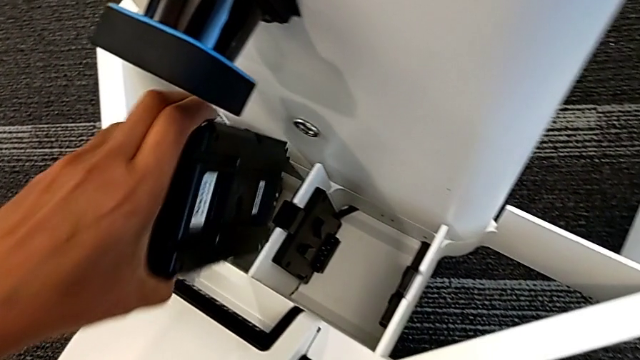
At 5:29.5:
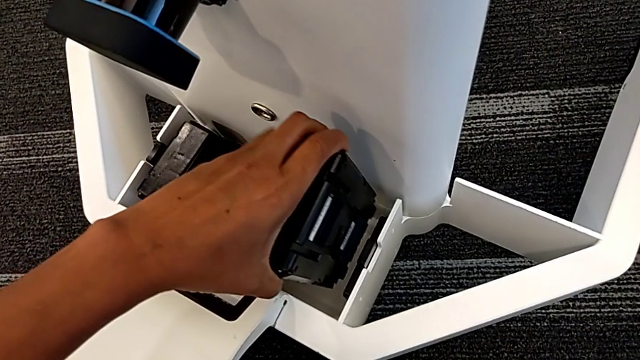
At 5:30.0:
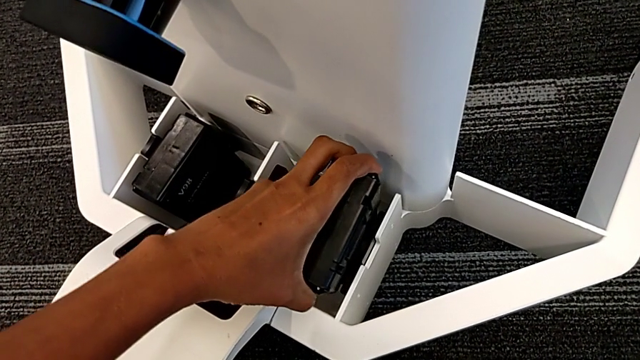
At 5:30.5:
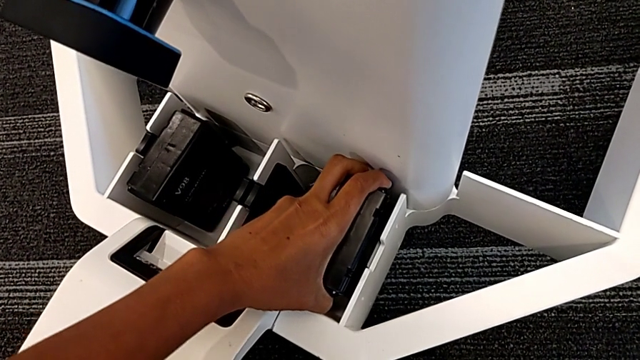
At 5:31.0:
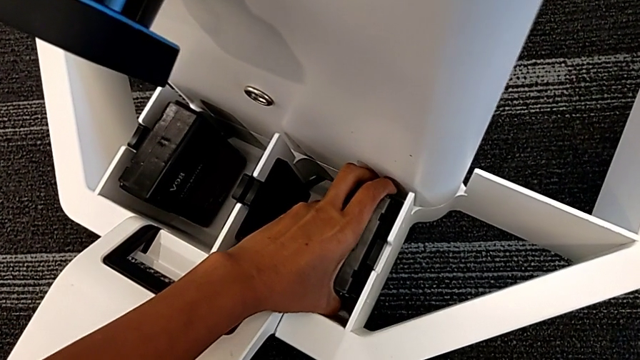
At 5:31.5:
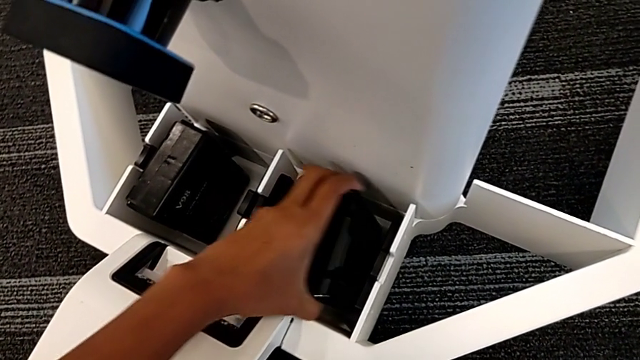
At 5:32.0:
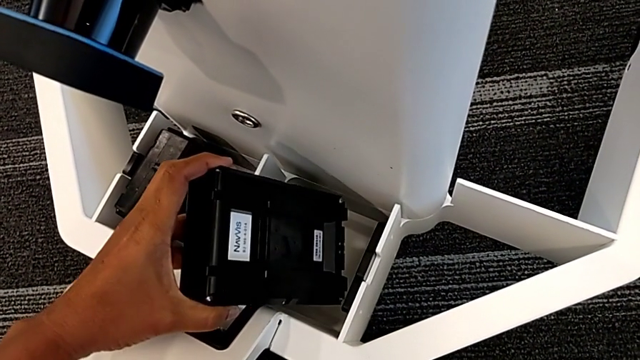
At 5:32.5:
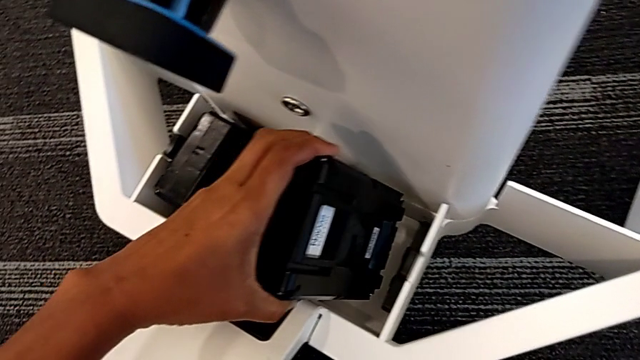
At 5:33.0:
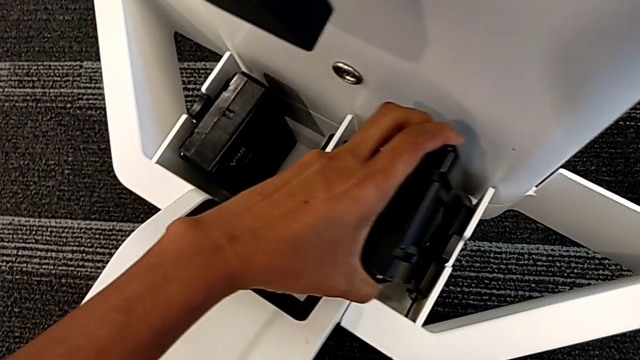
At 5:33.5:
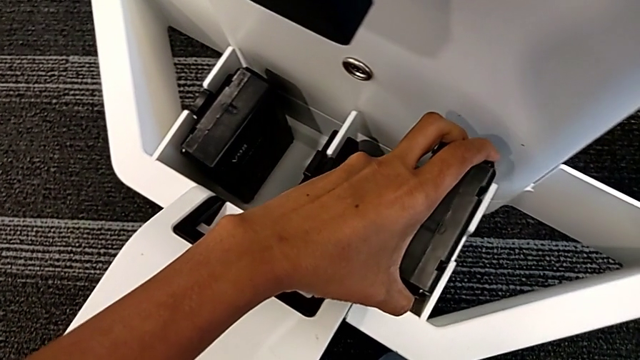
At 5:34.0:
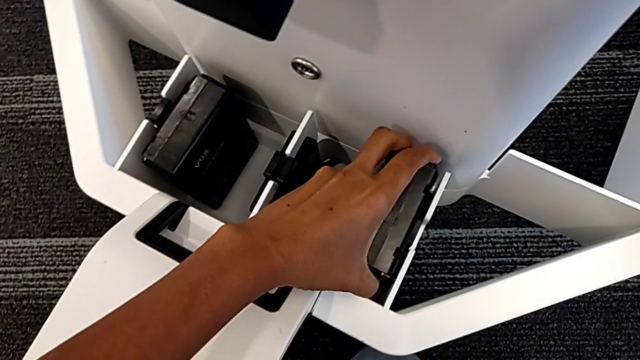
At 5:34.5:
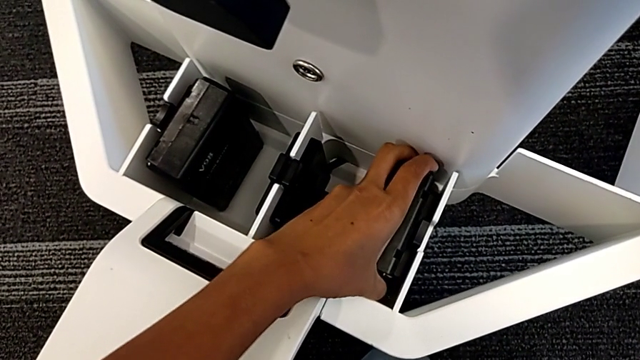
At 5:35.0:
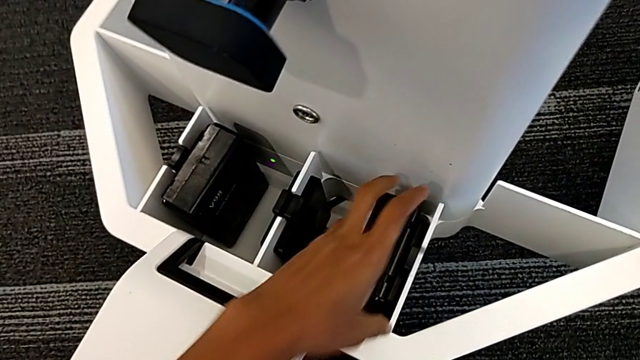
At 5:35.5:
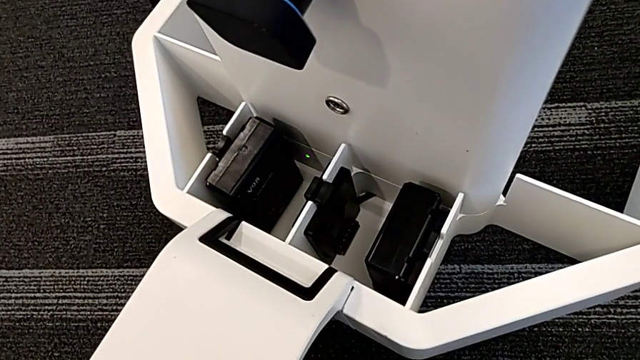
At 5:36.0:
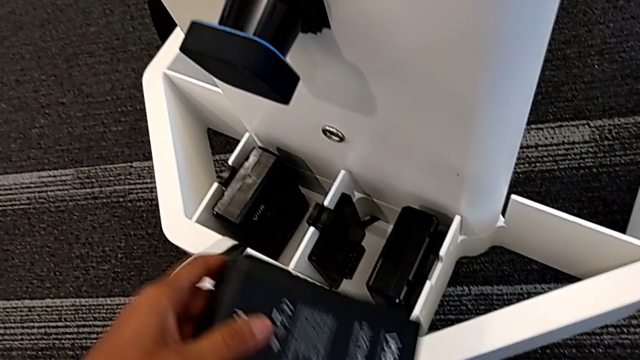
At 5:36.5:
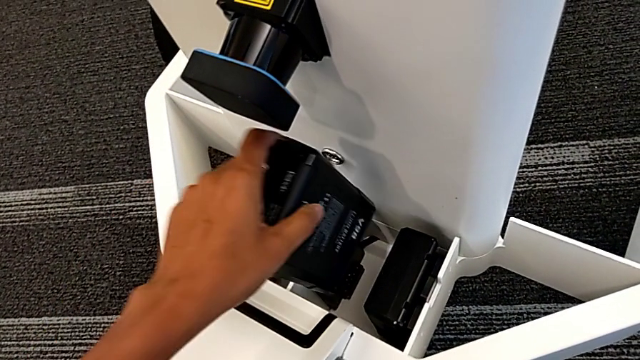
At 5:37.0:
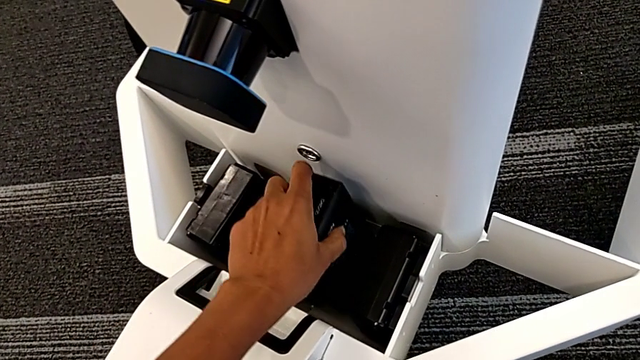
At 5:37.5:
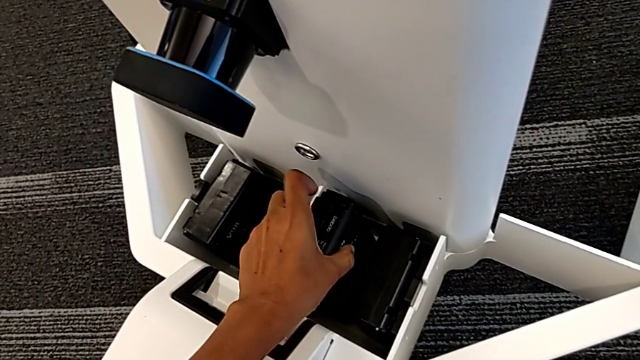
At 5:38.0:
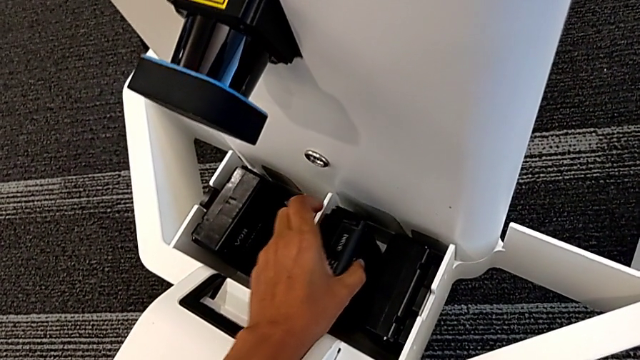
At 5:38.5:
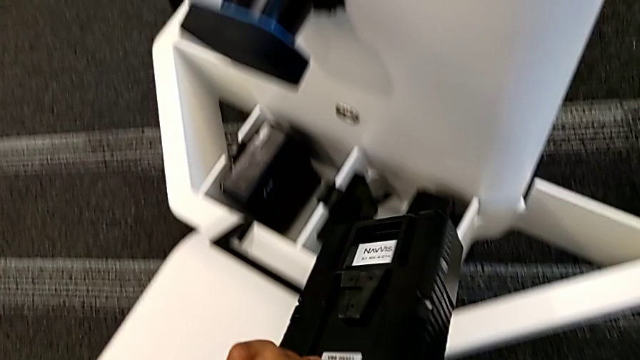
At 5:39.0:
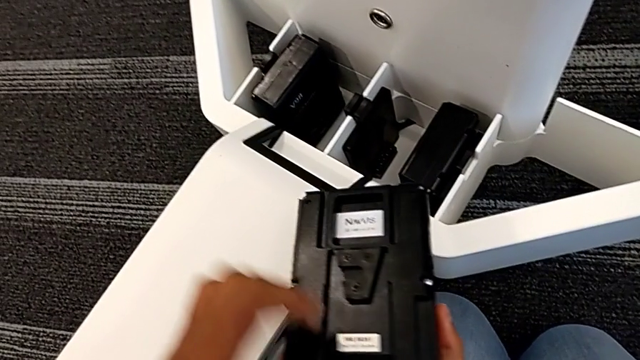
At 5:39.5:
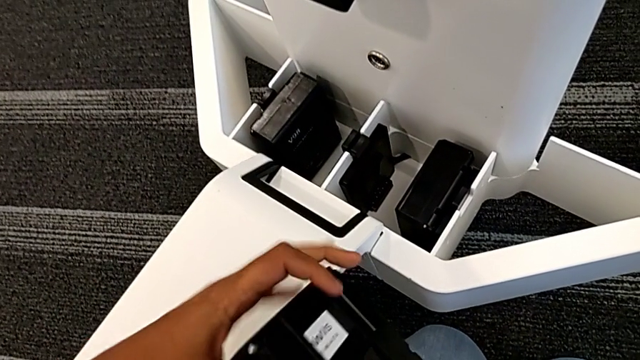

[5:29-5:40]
The camera wearer is putting the batteries in the device. They place the second battery, insert the second battery, place the third battery and flip it.

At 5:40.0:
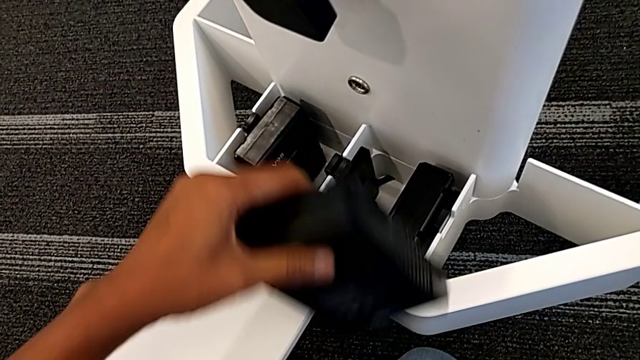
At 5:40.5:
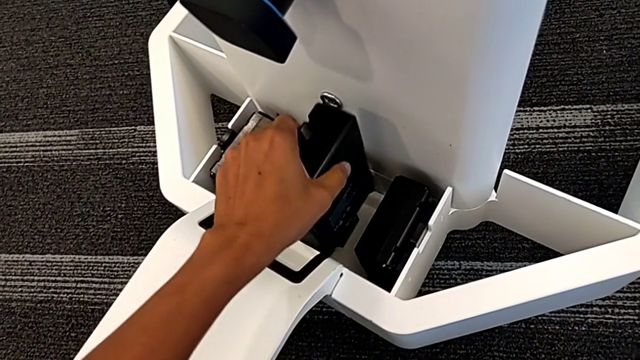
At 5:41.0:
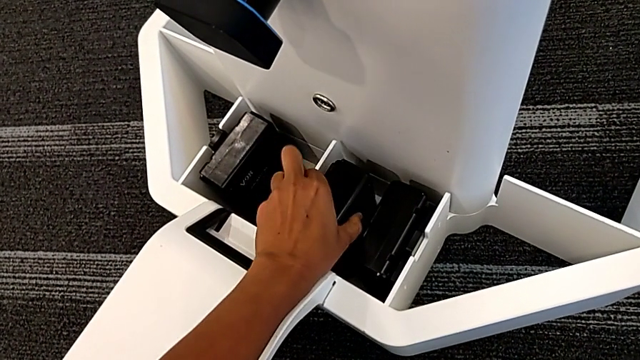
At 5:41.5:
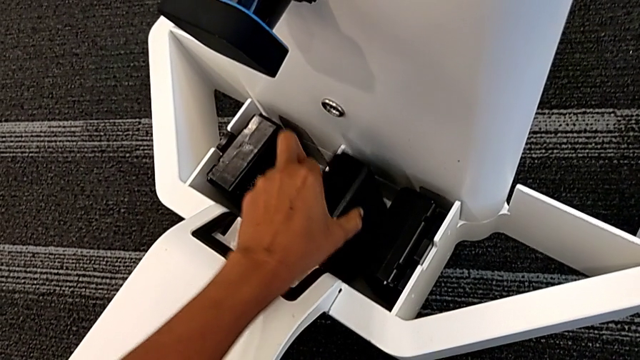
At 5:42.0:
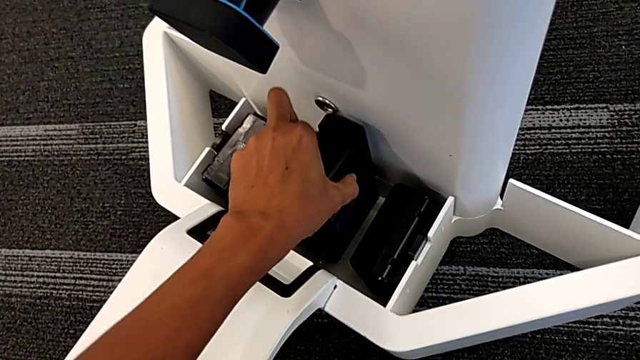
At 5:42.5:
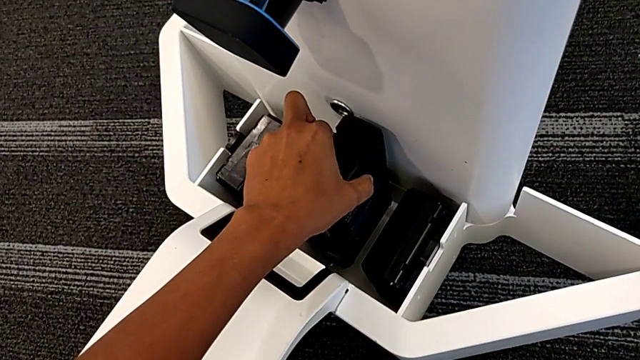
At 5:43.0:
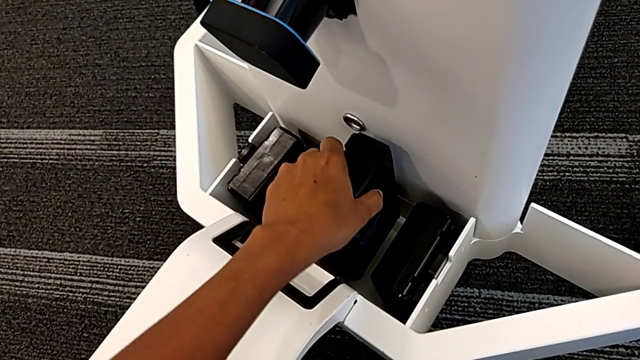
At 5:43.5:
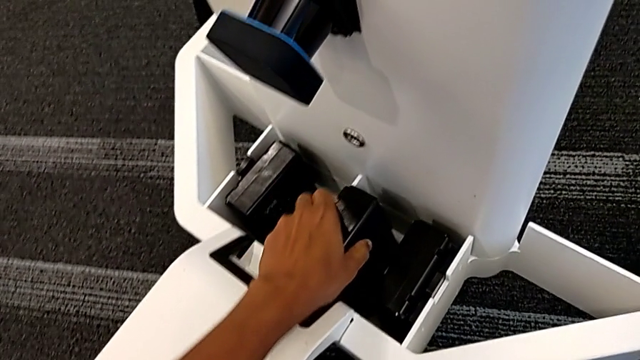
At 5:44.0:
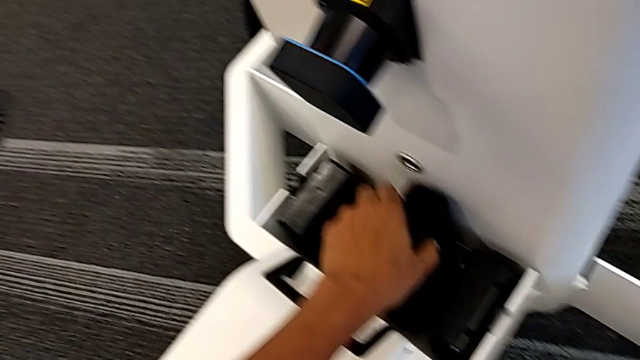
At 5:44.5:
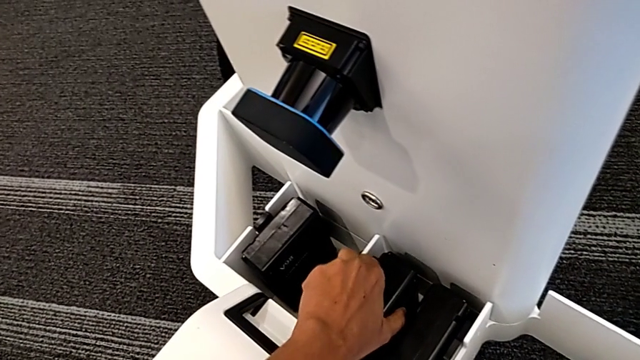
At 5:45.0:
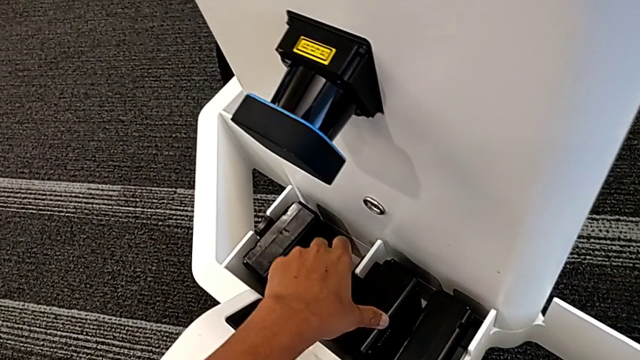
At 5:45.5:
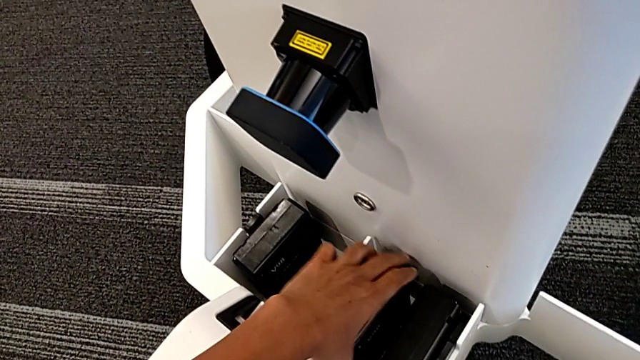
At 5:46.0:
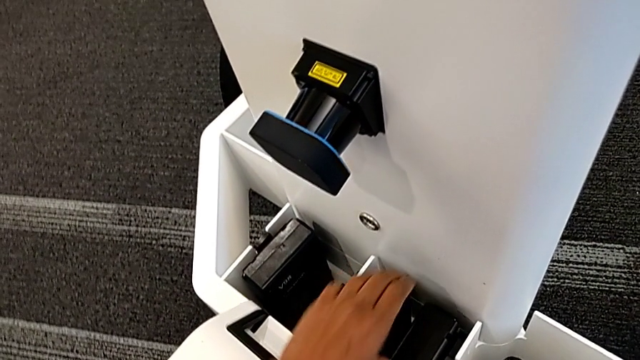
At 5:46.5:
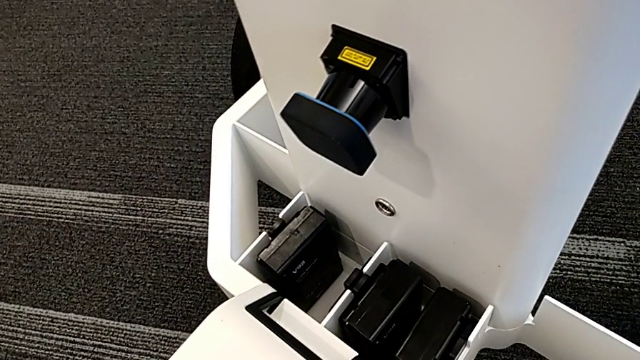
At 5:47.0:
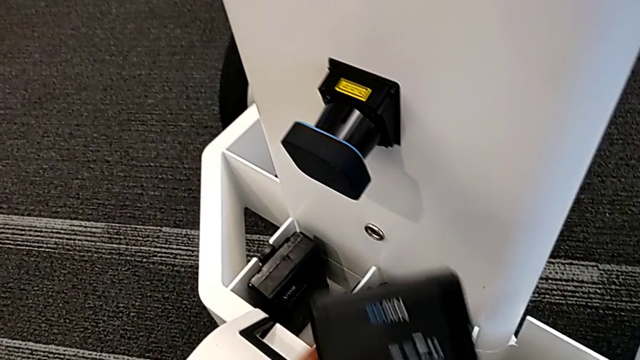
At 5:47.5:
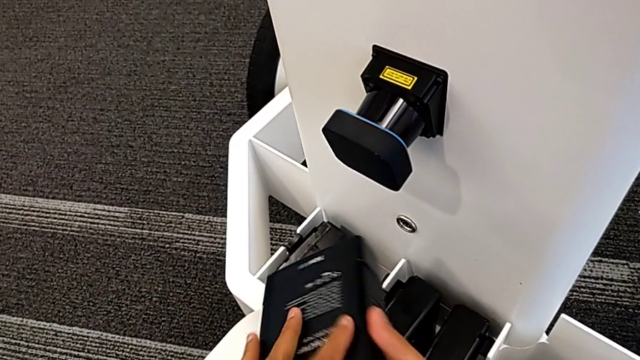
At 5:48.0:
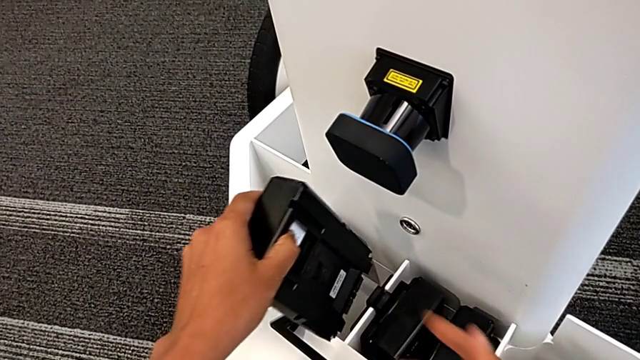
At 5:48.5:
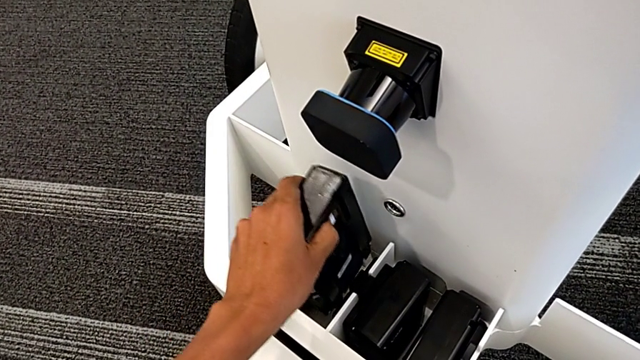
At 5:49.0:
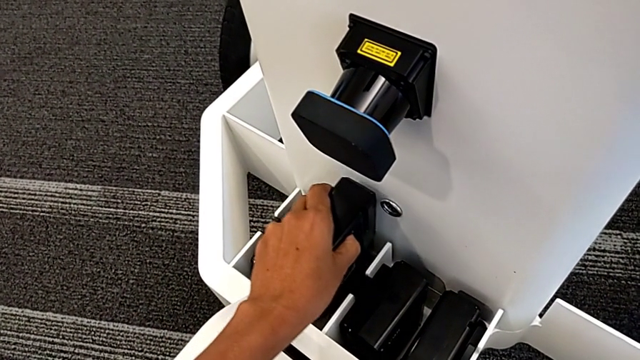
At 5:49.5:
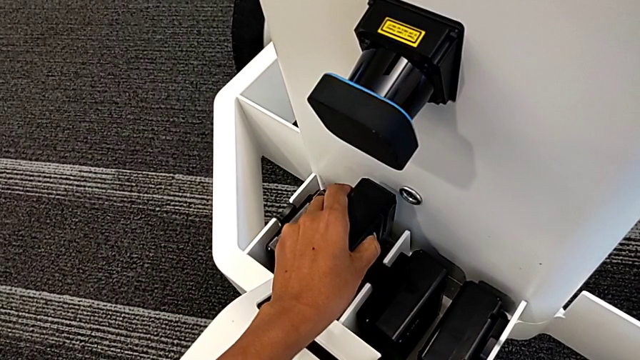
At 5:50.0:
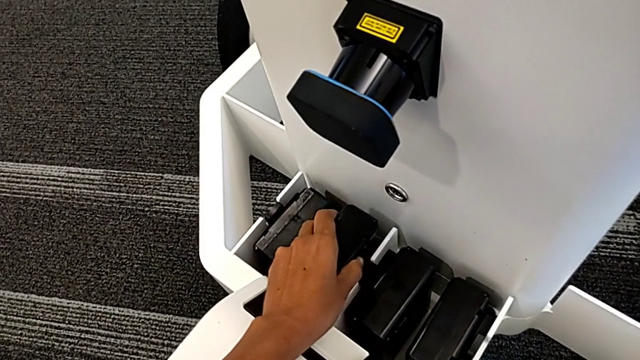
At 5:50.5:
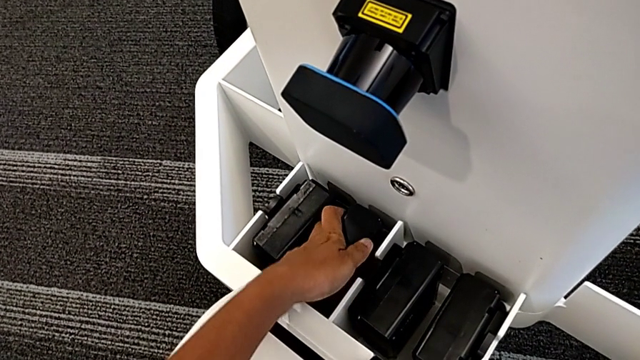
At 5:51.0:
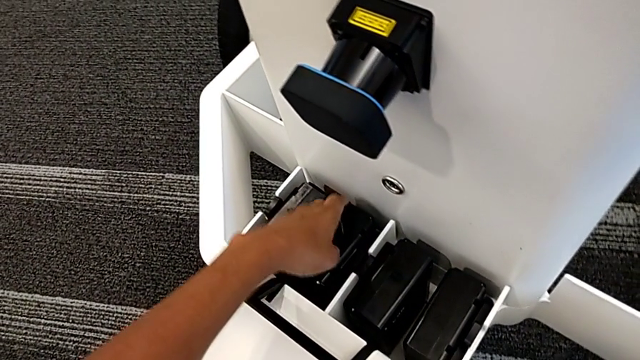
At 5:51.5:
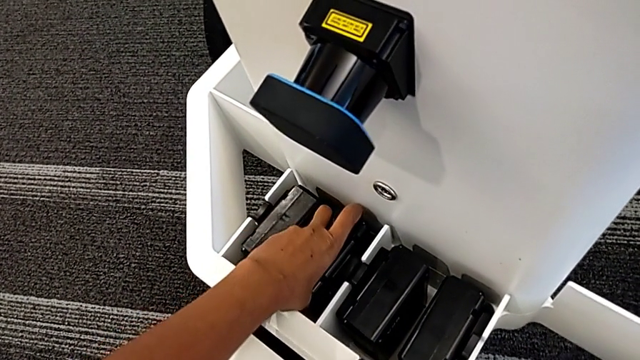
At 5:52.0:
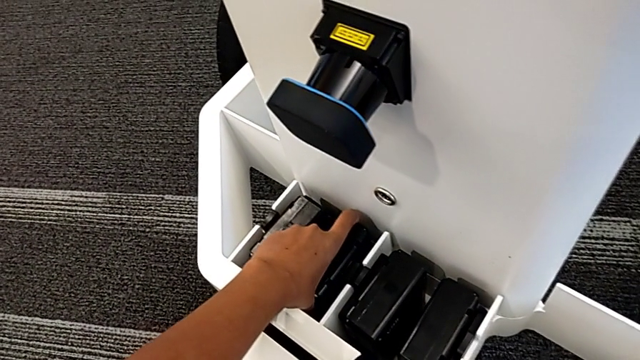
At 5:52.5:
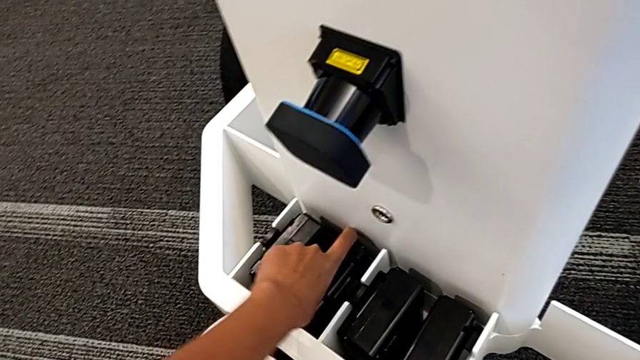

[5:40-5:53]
The camera wearer is putting the batteries in the device. They place the third battery, insert the third battery, place the fourth battery and insert the fourth battery.
